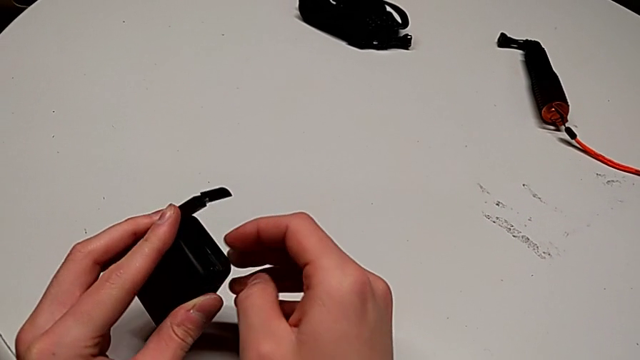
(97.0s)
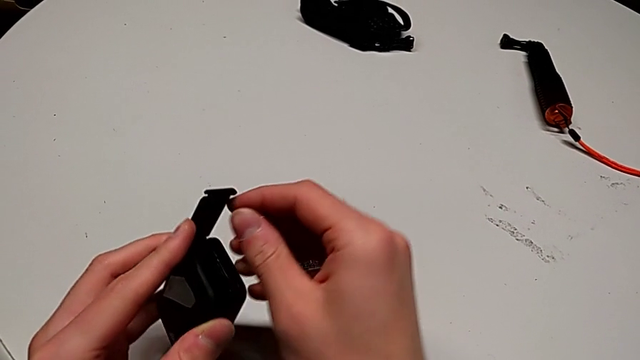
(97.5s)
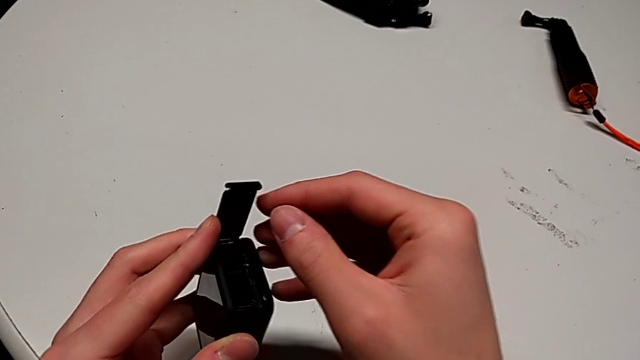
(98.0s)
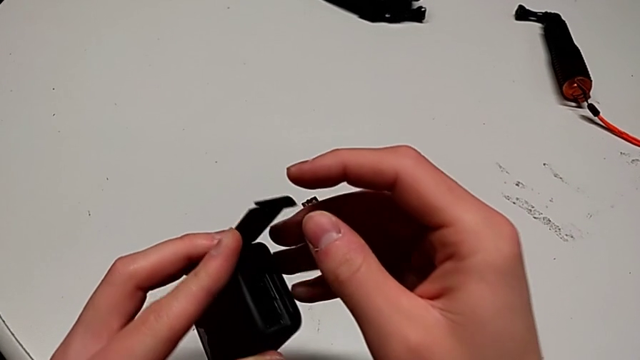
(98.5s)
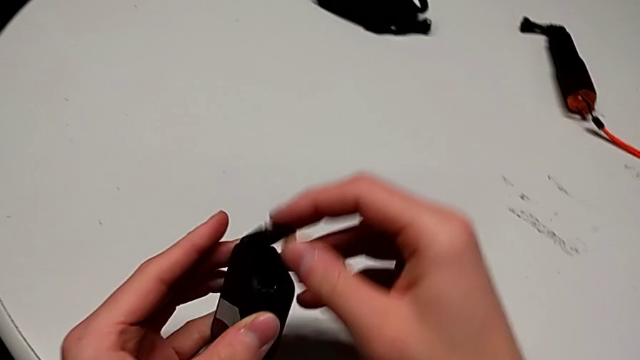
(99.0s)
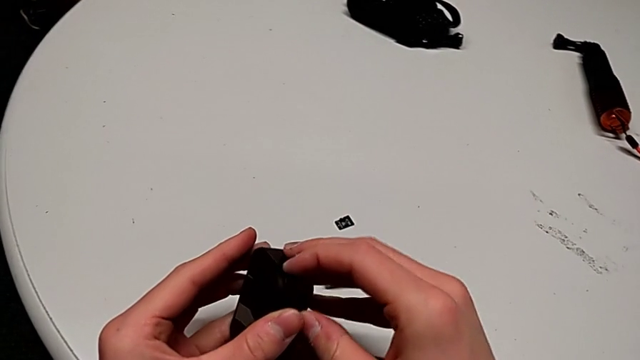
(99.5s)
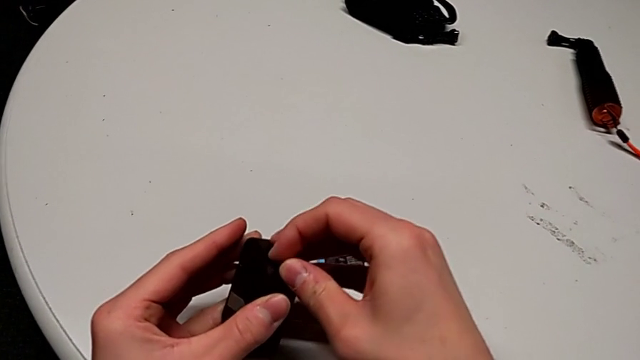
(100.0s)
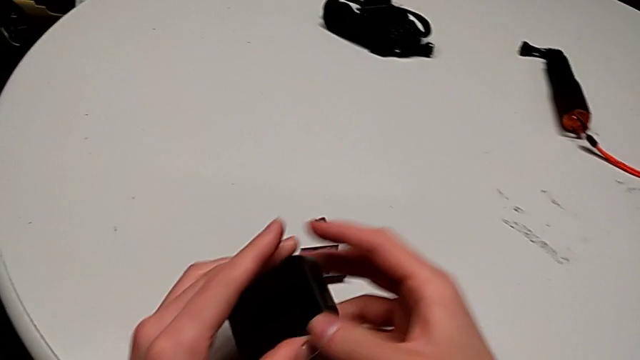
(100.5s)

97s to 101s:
The camera wearer is exchanging an SD card. They close the battery door.

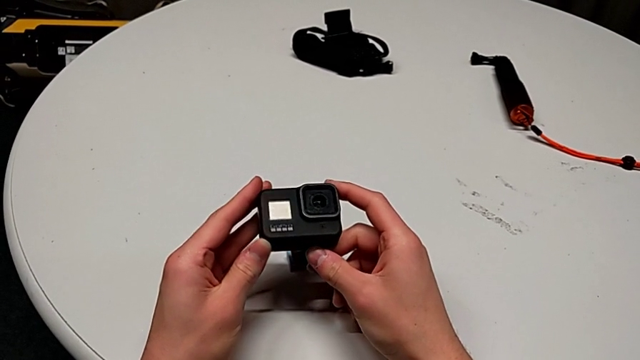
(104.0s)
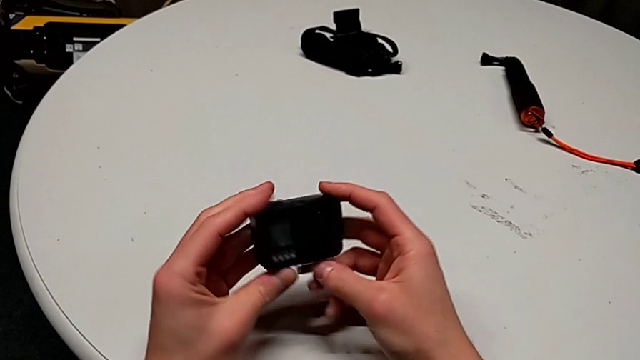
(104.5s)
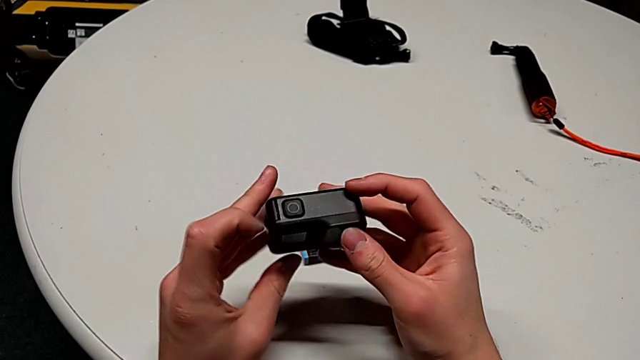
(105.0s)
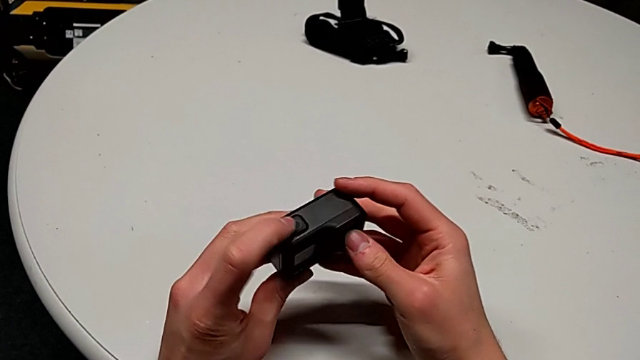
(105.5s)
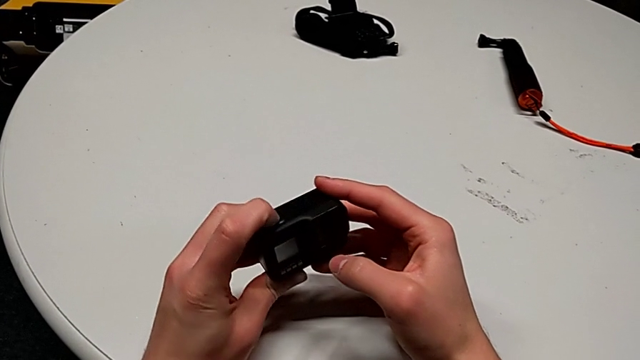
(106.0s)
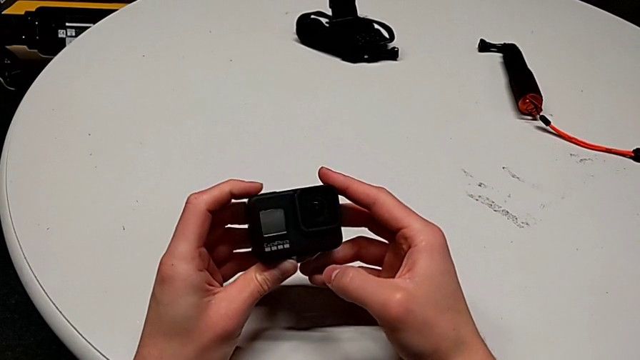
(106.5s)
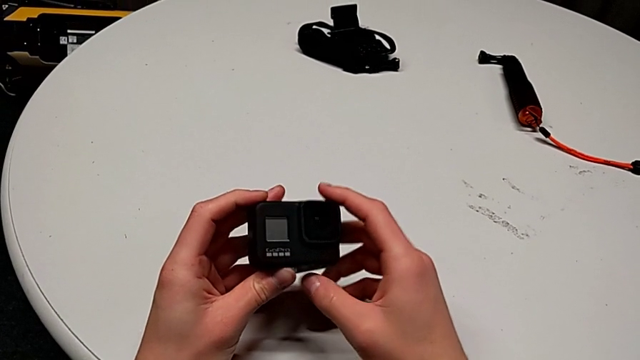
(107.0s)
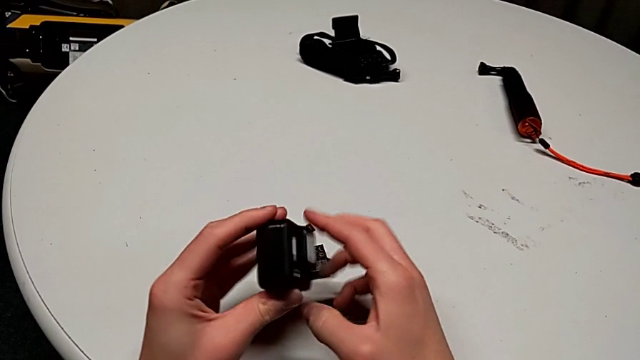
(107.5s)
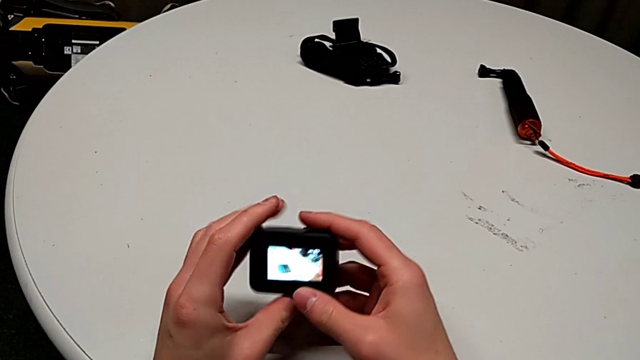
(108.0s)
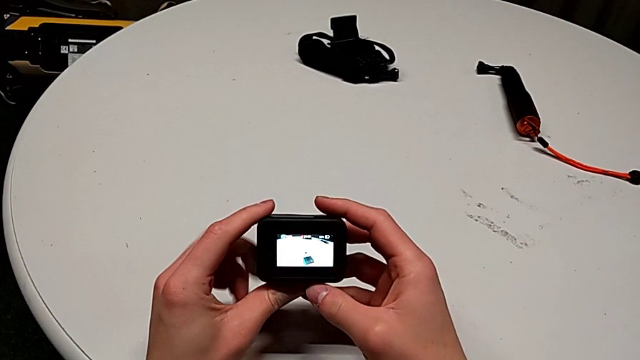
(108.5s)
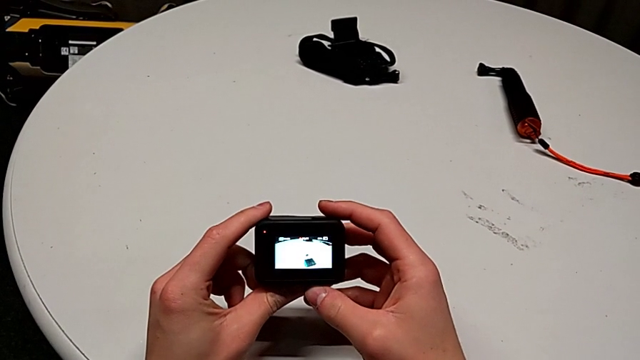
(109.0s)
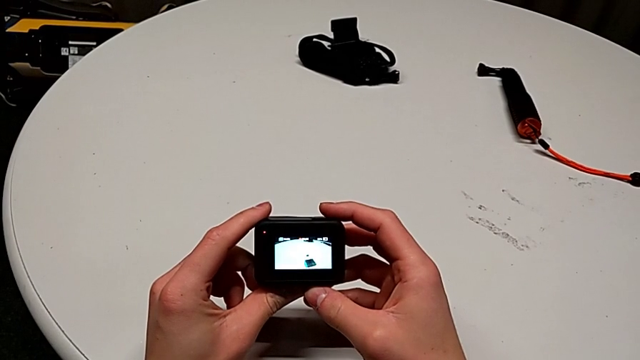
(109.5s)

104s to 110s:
The camera wearer turns on the GoPro. They inspect the GoPro, press the button and rotate the GoPro.

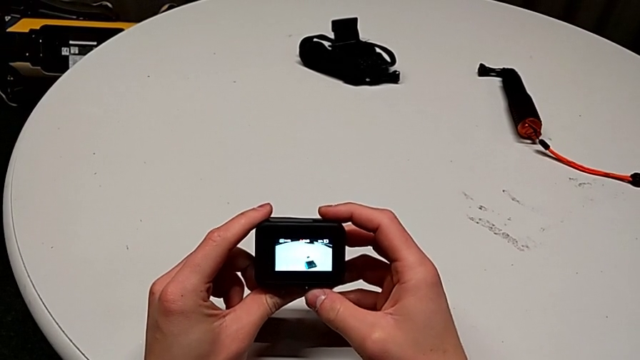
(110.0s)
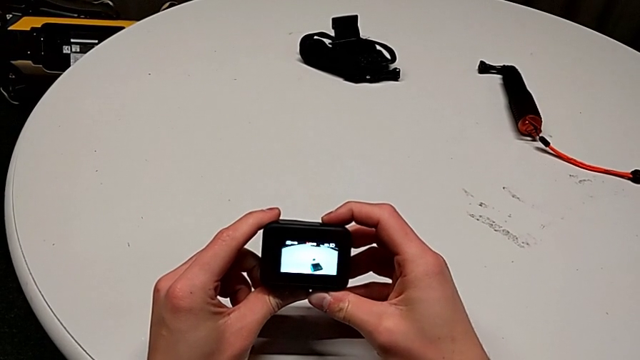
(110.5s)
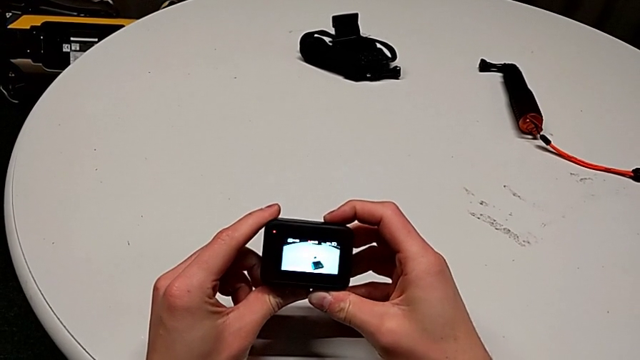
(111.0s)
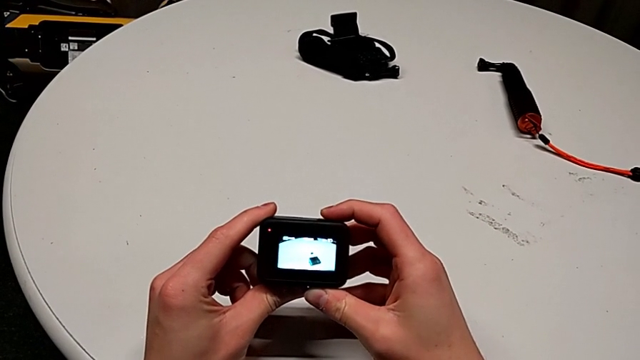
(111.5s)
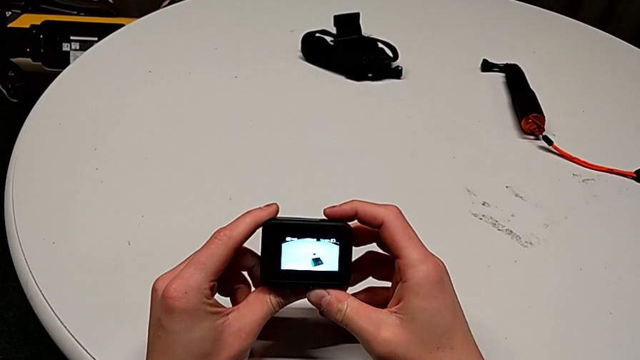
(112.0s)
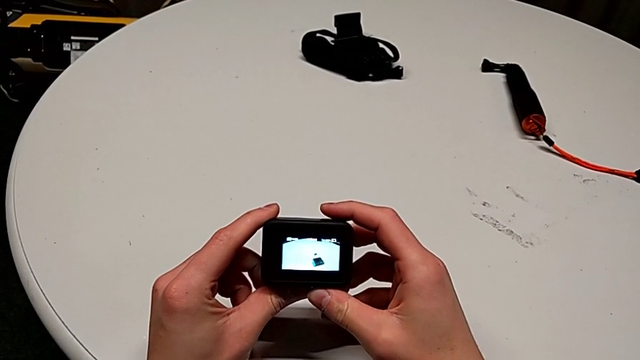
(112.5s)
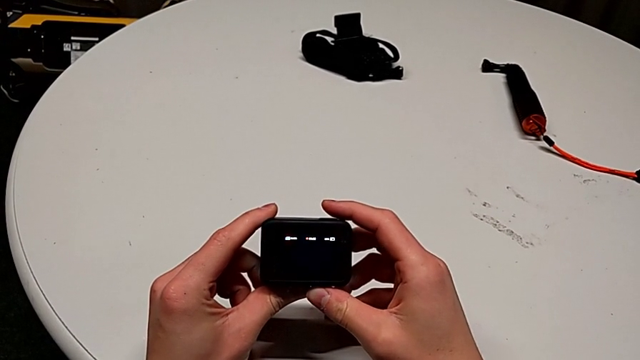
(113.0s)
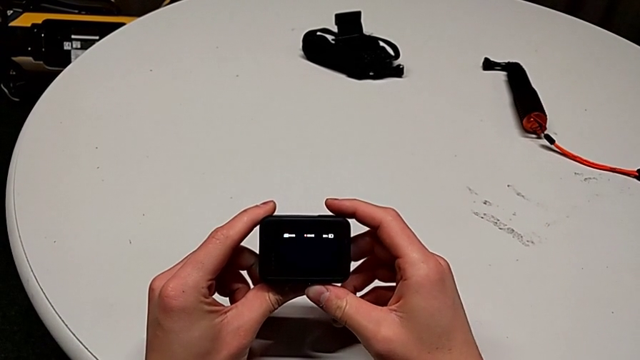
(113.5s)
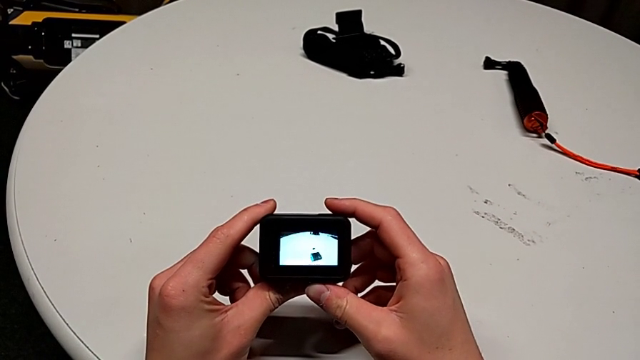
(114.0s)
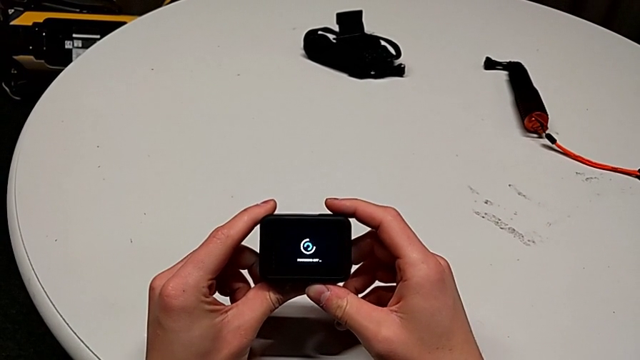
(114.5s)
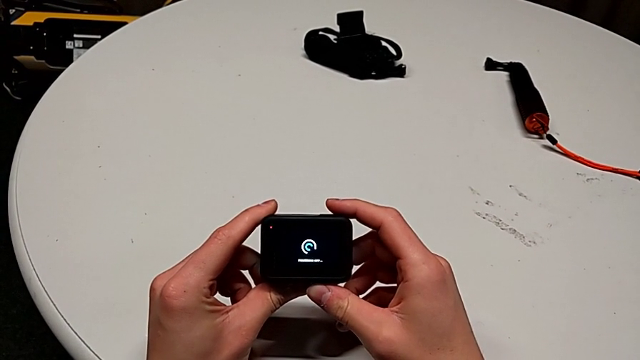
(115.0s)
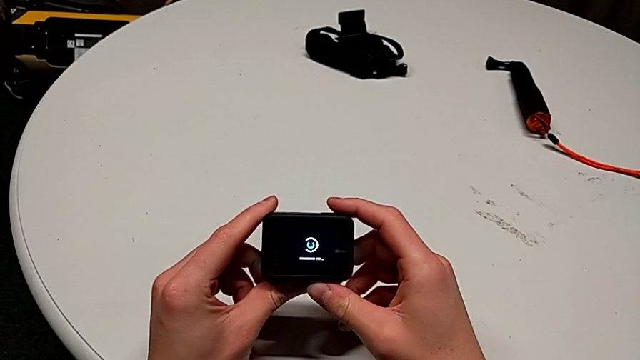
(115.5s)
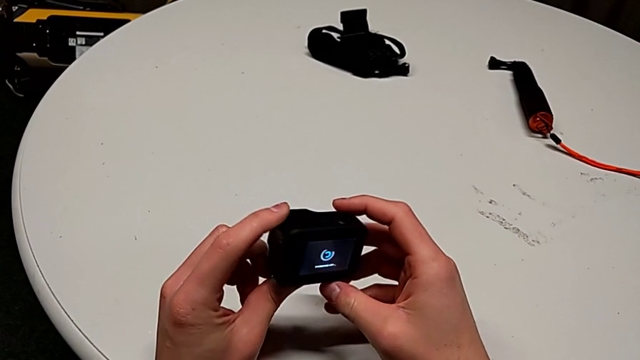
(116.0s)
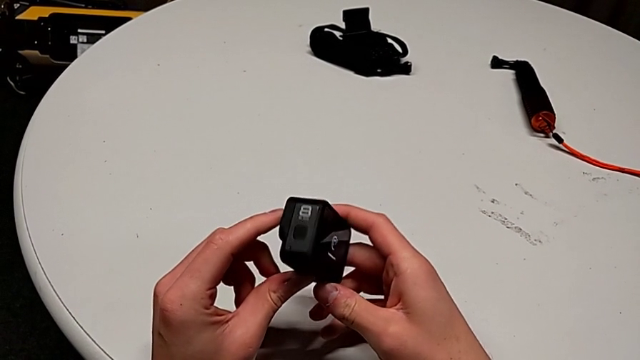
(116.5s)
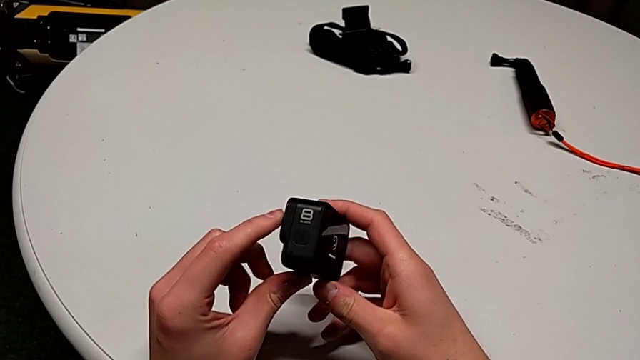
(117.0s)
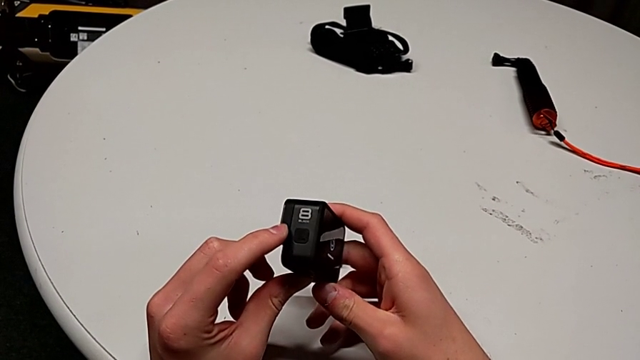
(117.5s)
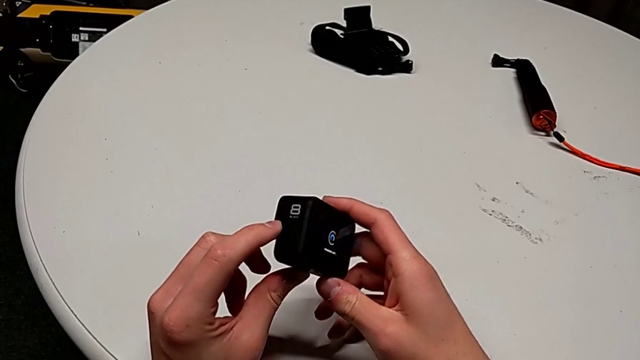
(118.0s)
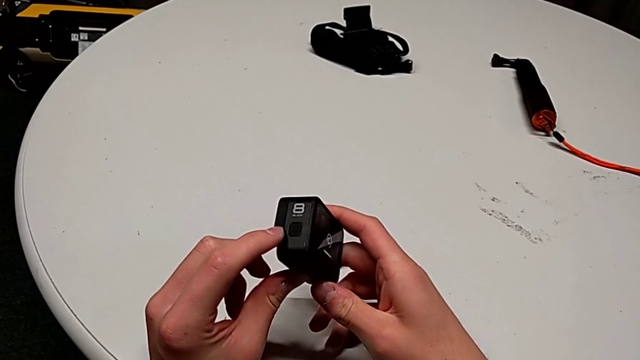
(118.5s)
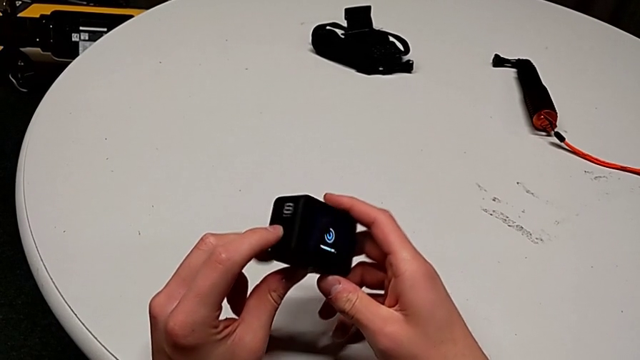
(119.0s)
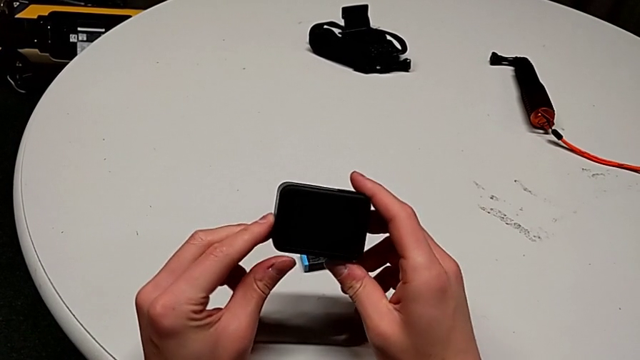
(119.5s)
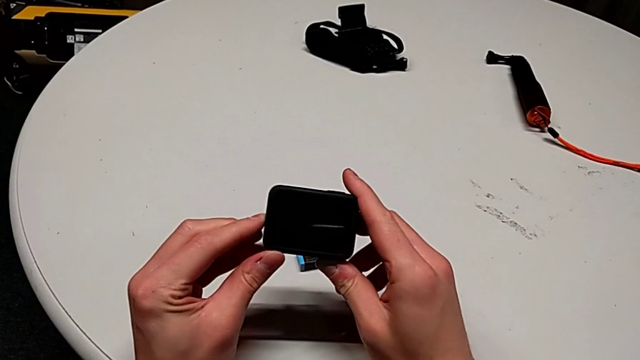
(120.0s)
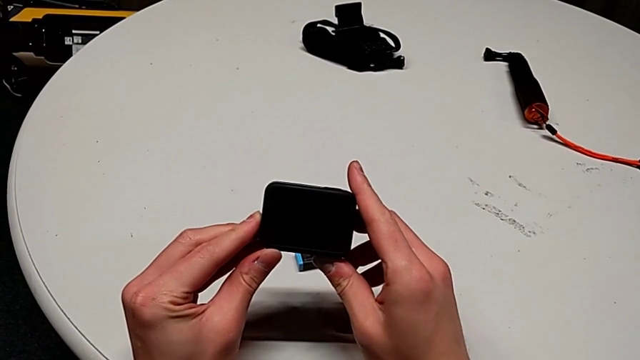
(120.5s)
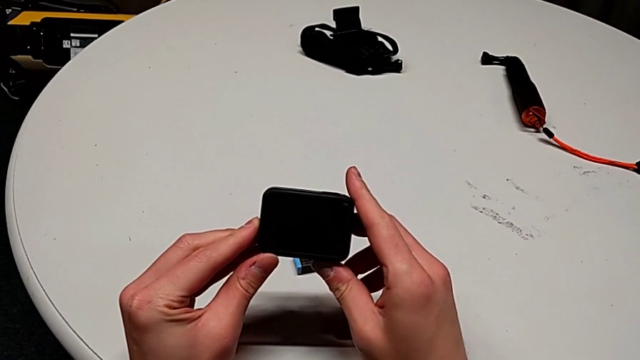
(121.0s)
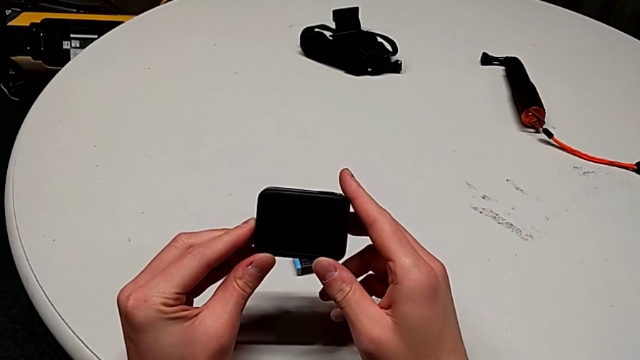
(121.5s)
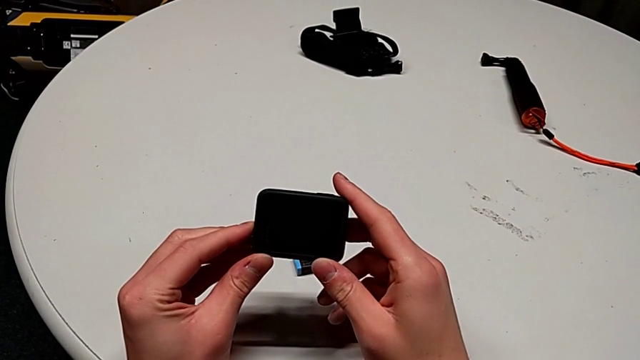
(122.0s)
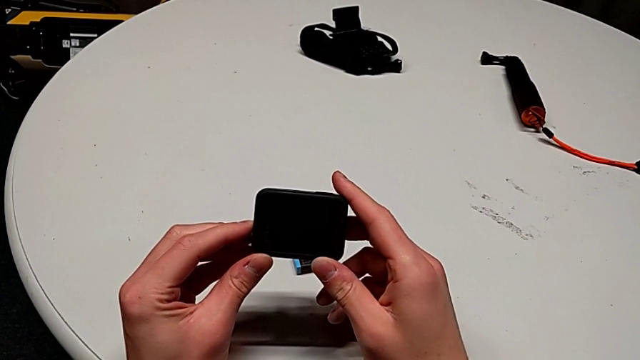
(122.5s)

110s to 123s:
The camera wearer is turning off the GoPro. They press the button and rotate the GoPro twice.
